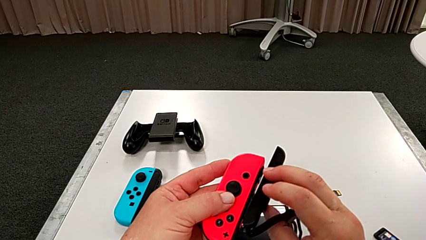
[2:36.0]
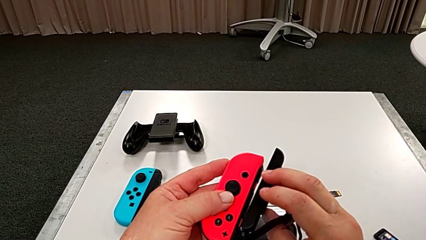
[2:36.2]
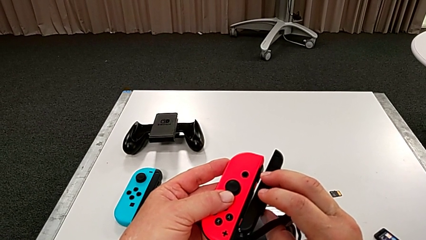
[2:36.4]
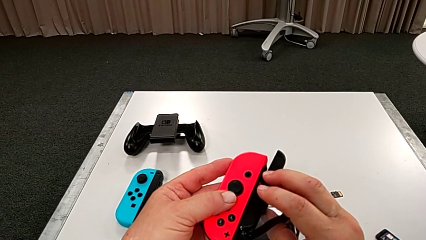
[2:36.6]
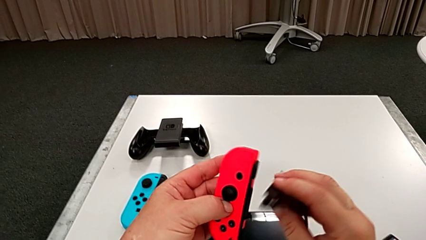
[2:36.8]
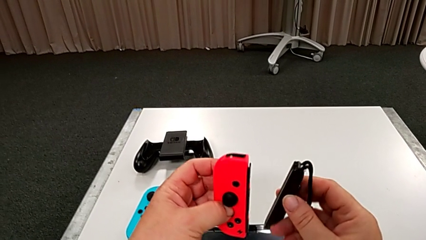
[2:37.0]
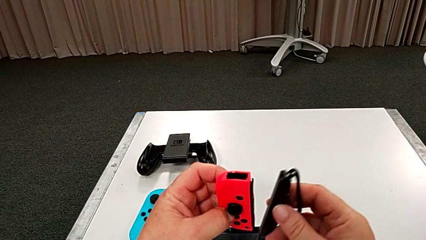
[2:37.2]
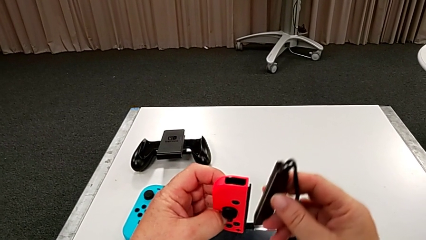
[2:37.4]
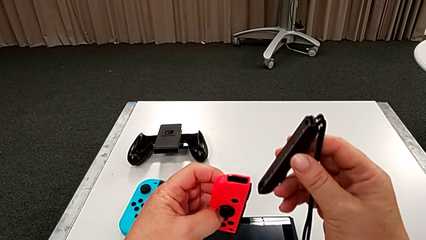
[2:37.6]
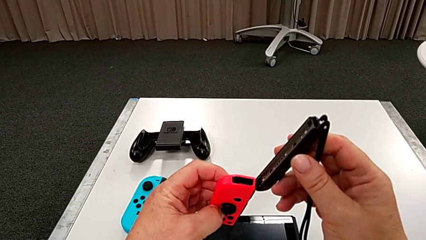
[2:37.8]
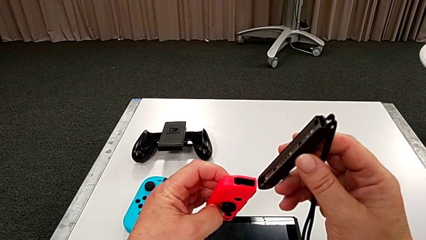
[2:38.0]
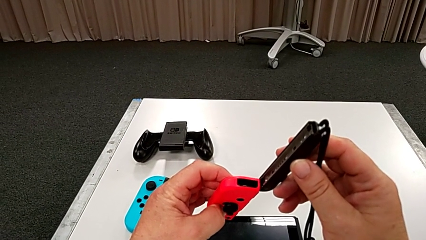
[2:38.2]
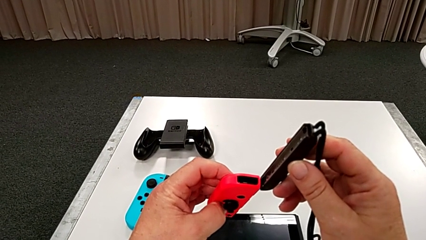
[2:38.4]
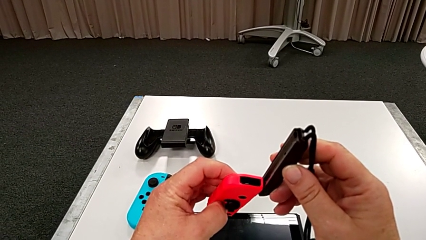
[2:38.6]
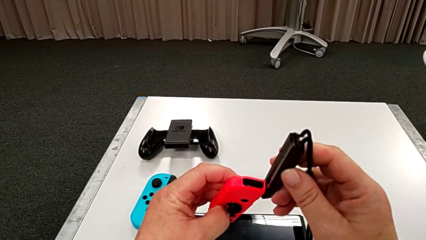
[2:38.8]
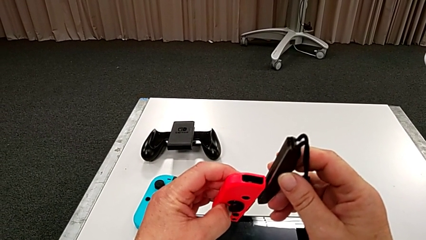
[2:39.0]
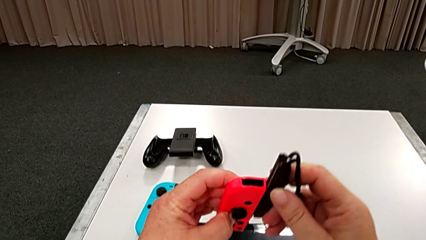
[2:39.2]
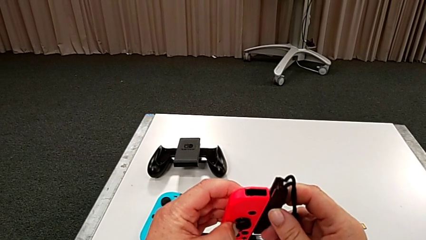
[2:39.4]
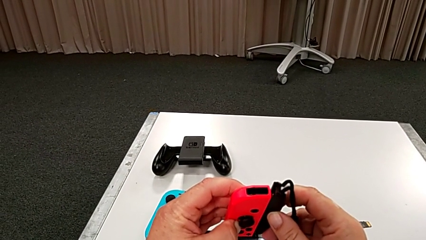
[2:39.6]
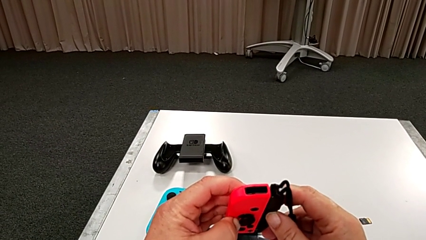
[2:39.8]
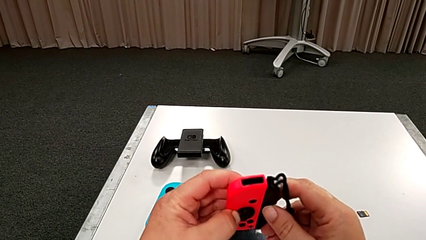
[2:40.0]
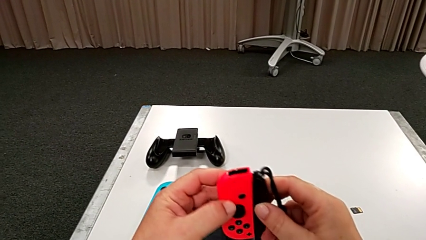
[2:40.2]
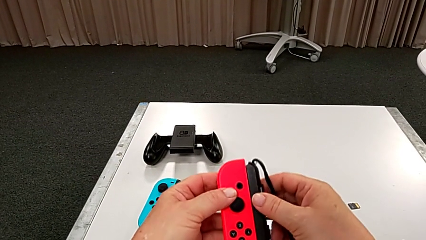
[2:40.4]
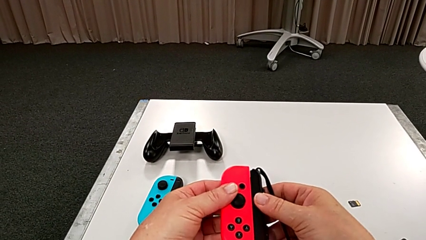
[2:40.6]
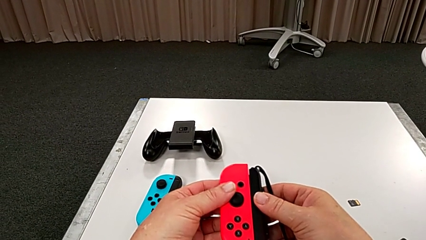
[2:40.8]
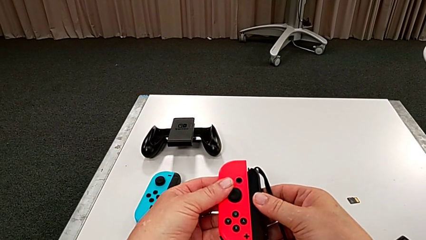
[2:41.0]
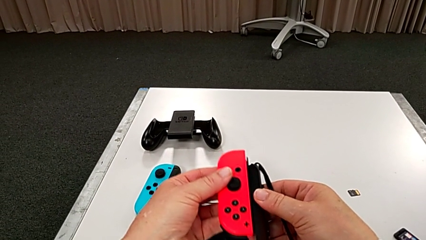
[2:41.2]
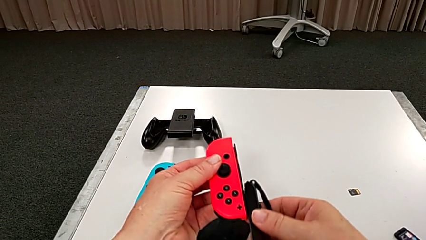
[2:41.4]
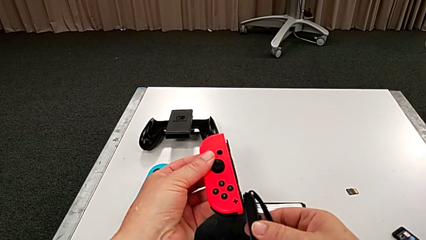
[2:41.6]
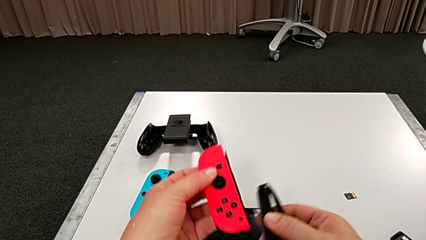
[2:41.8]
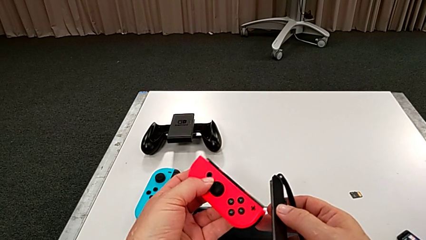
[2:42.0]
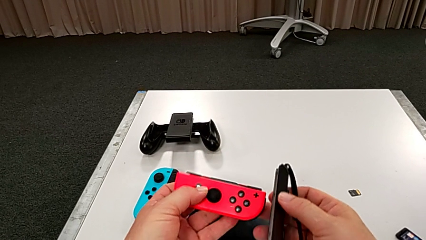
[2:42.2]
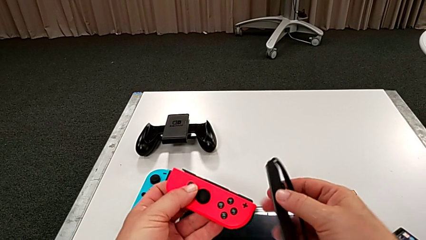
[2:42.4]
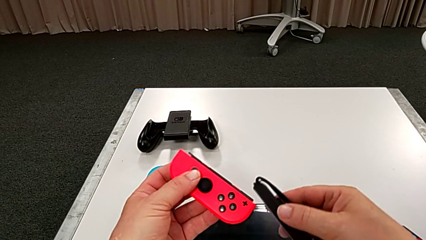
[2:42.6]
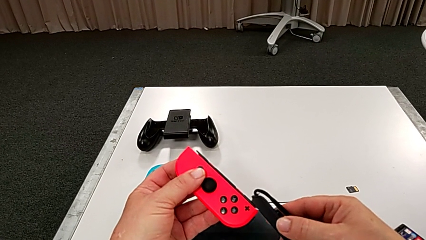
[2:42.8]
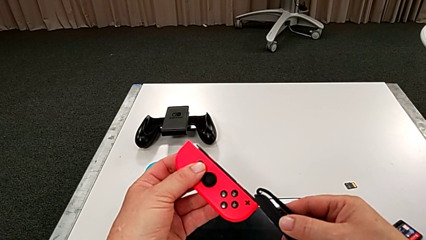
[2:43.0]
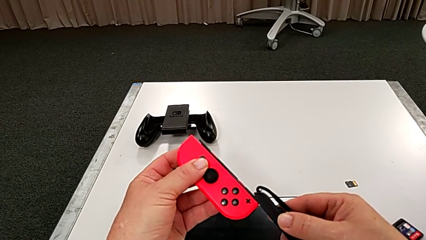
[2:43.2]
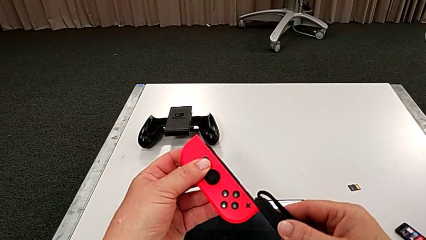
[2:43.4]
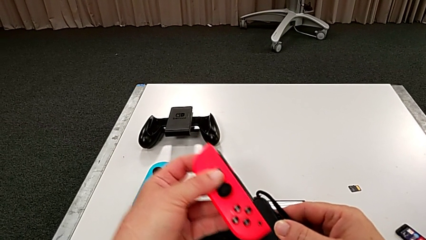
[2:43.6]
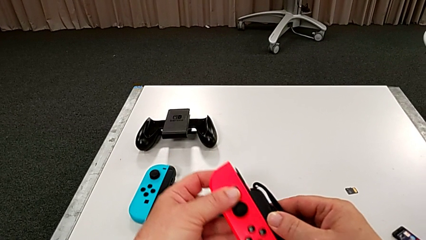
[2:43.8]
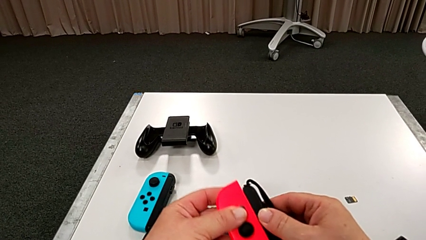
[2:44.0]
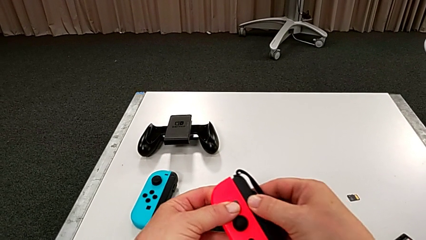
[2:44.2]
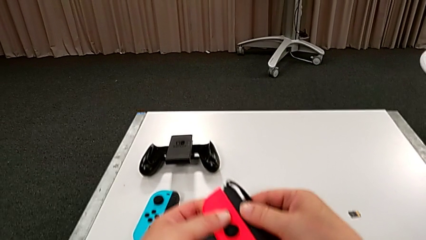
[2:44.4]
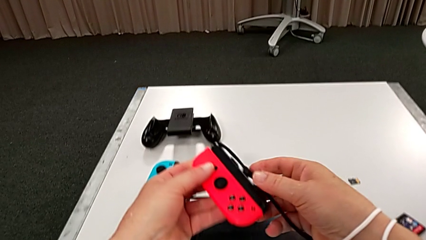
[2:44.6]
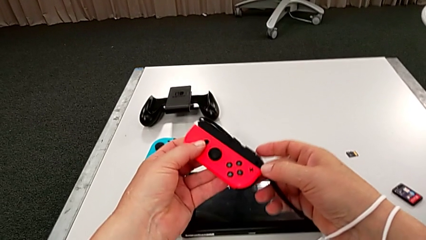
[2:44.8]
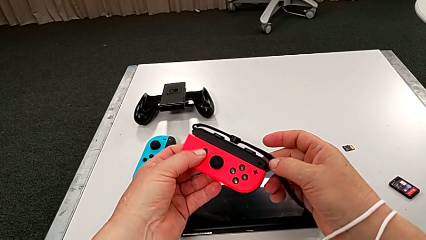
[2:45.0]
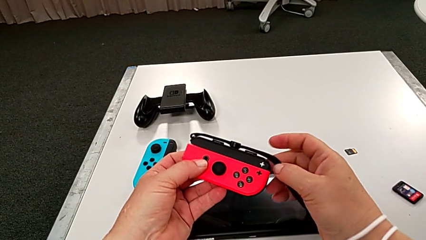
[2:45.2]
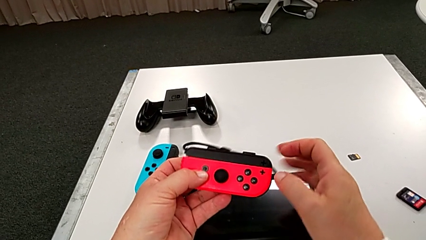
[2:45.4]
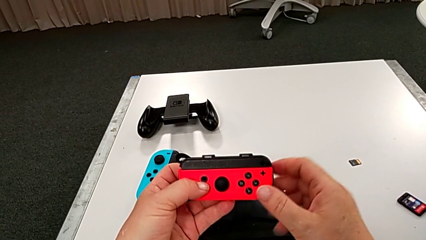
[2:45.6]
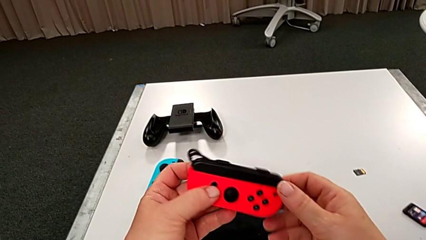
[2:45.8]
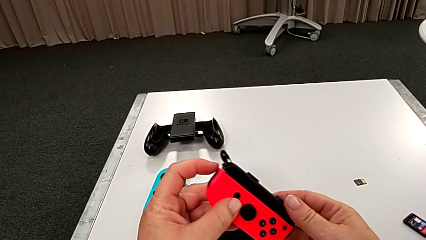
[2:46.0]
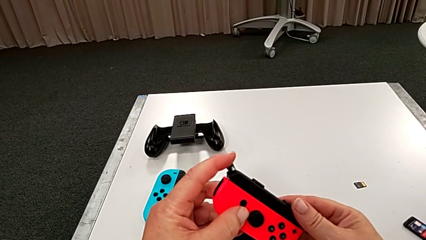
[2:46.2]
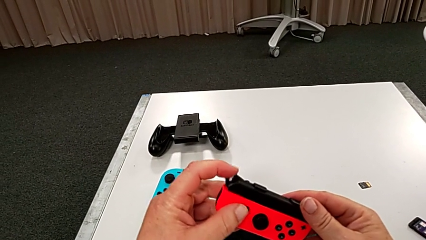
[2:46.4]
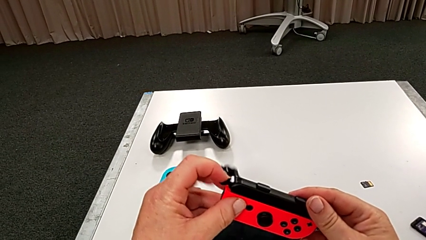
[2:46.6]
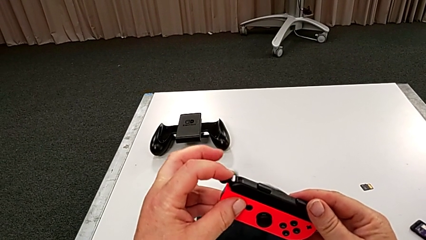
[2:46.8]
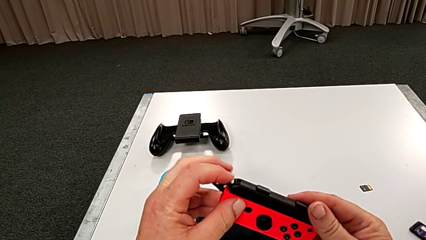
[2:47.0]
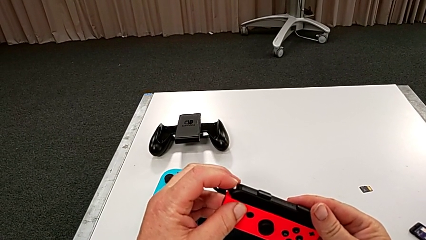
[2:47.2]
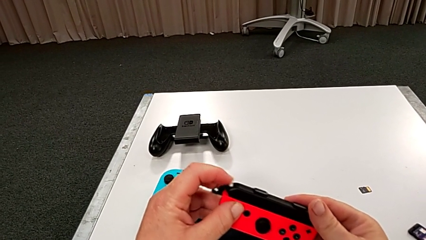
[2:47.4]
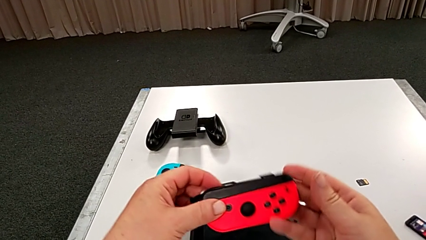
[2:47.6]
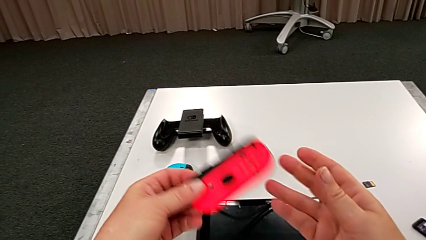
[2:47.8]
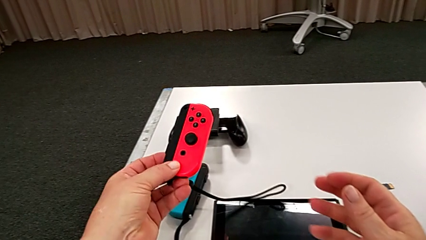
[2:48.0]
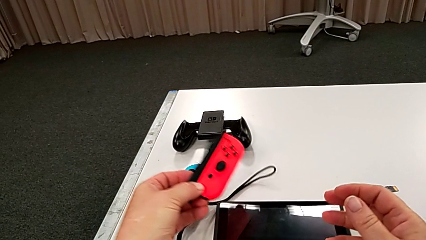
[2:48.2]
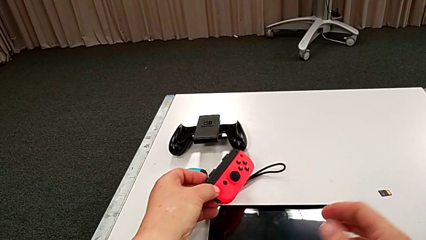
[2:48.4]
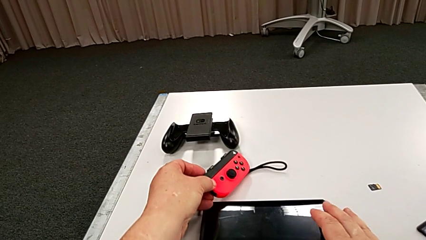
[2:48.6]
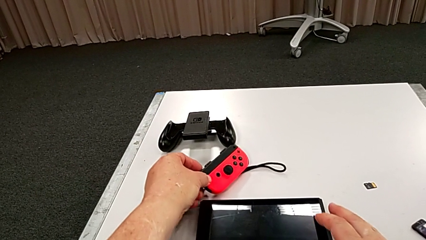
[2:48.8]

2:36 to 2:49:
The camera wearer is putting the red controller on the joystick. They insert the red Joy-Con controller and lock the red Joy-Con strap lock.

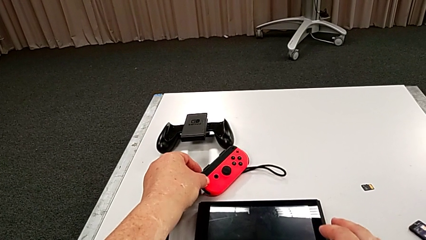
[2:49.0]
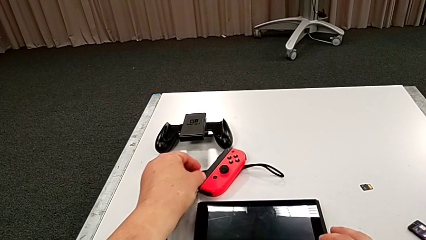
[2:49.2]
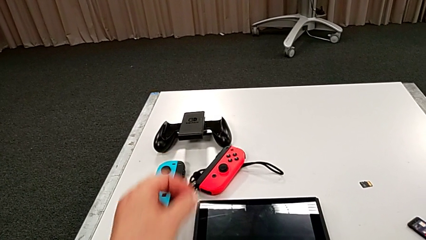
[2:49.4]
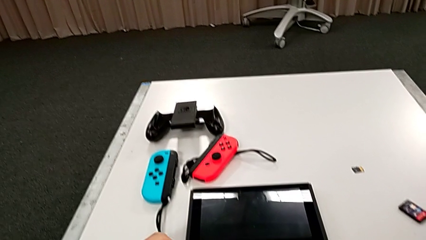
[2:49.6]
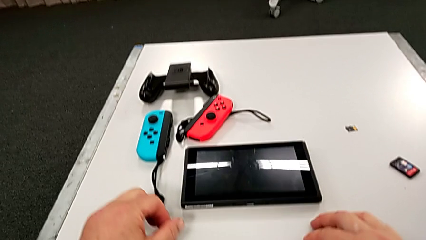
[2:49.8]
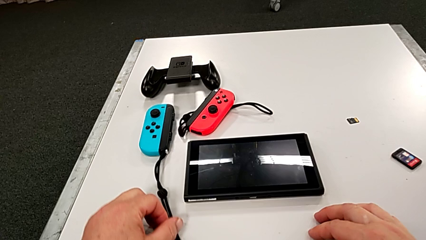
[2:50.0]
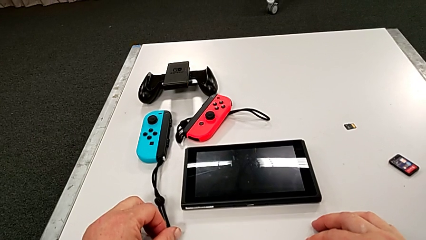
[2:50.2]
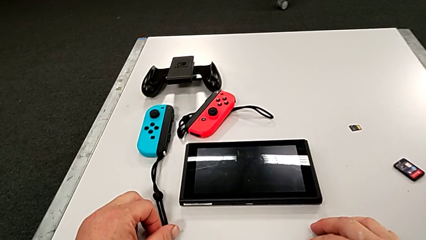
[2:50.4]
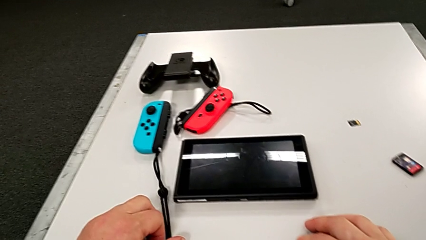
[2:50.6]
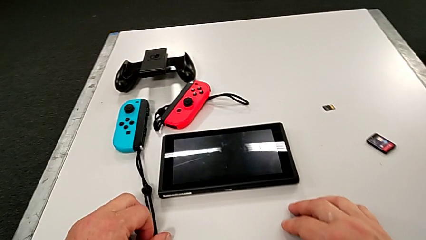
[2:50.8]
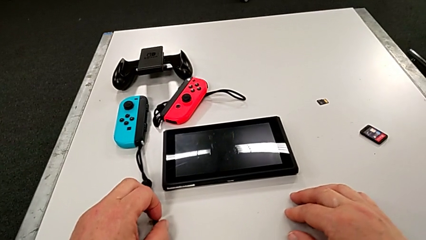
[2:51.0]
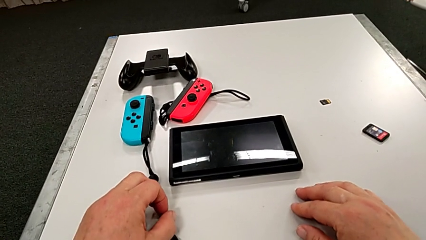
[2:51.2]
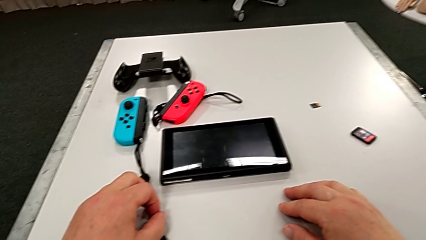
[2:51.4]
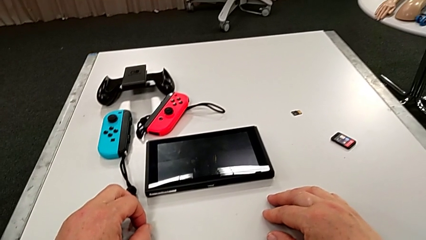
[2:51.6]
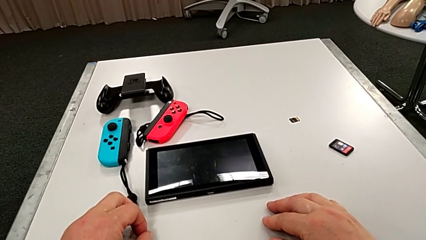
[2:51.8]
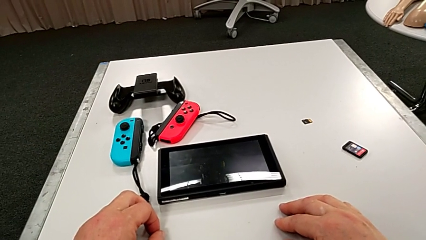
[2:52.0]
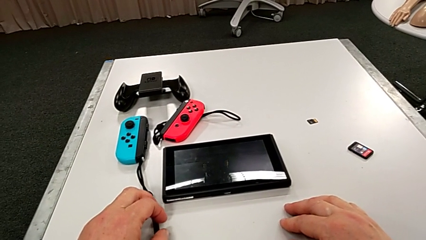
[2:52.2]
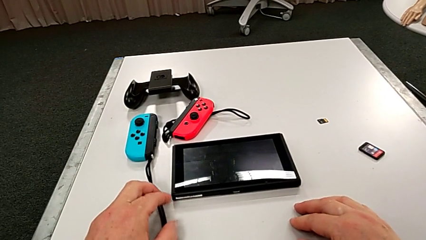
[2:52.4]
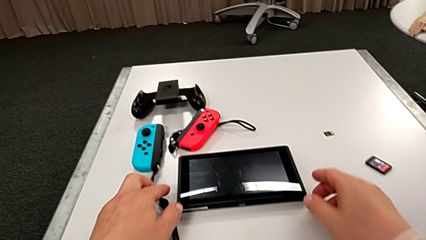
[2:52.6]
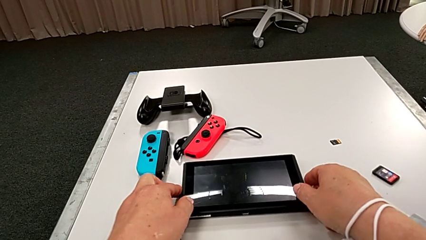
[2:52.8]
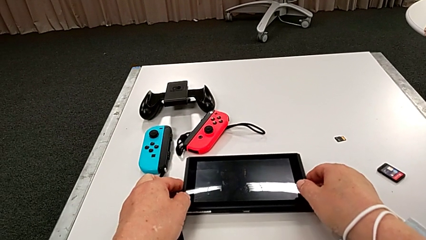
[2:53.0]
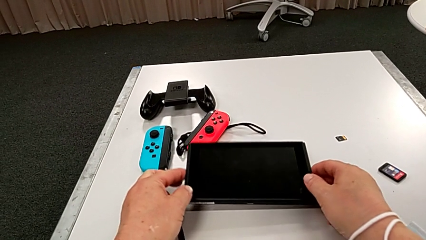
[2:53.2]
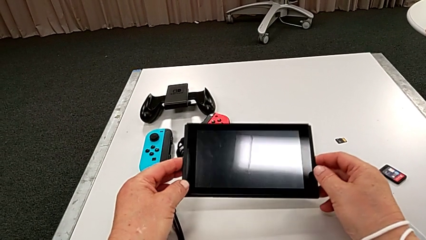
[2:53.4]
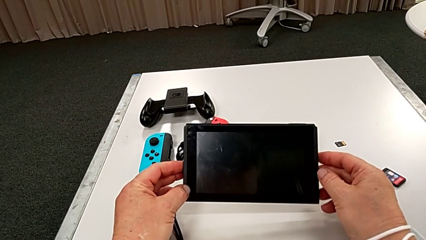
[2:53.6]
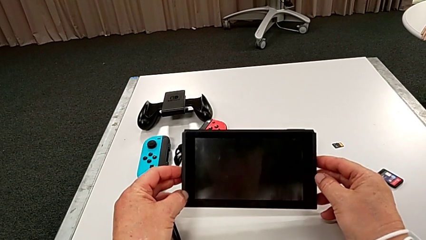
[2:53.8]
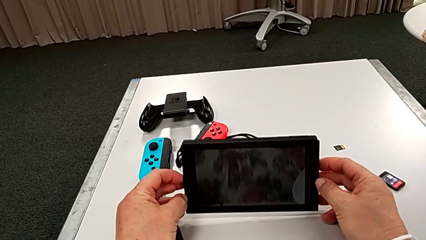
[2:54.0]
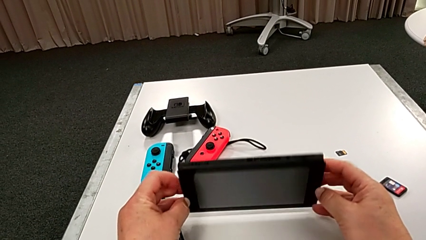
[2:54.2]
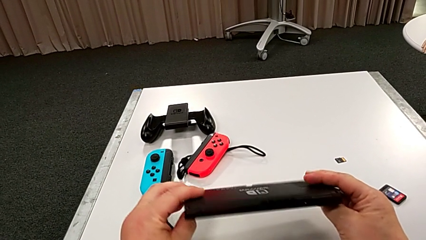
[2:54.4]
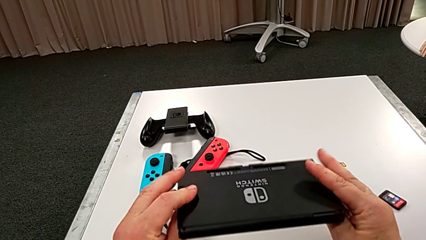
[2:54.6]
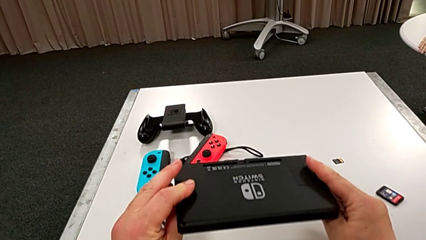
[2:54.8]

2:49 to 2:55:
The camera wearer is standing the pad up on the table. They grab the Nintendo Switch.
